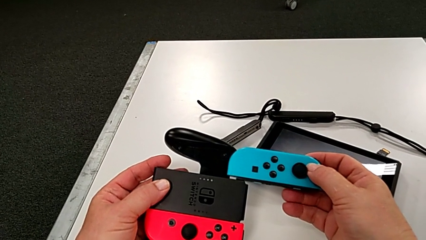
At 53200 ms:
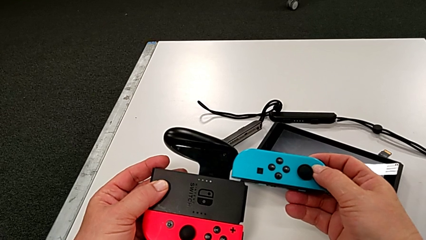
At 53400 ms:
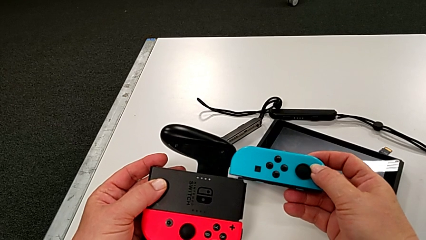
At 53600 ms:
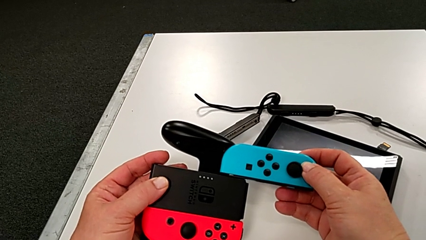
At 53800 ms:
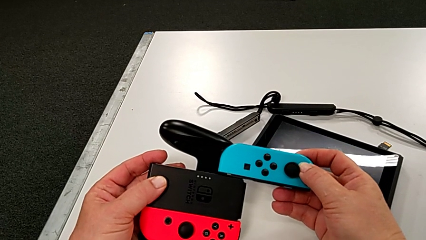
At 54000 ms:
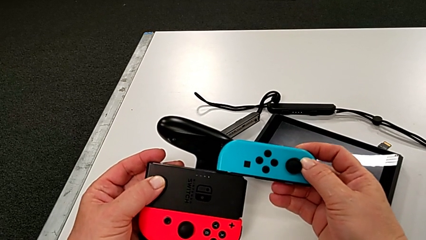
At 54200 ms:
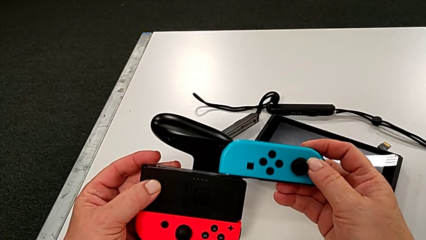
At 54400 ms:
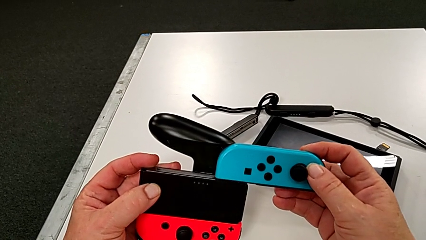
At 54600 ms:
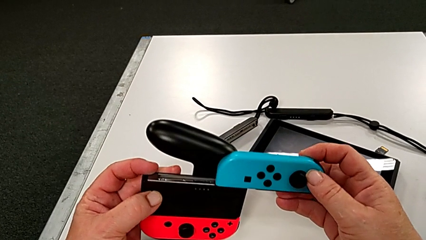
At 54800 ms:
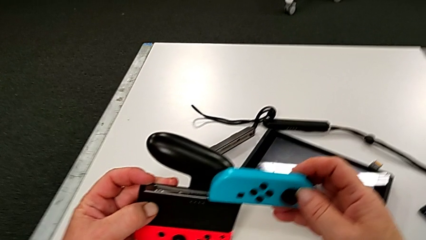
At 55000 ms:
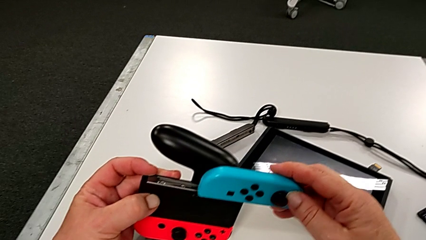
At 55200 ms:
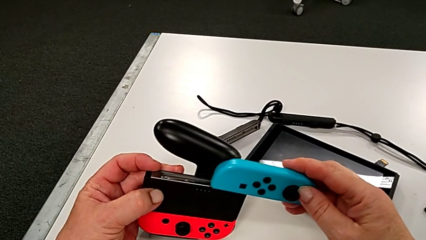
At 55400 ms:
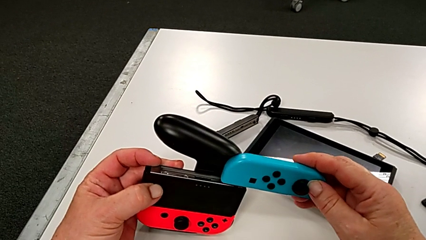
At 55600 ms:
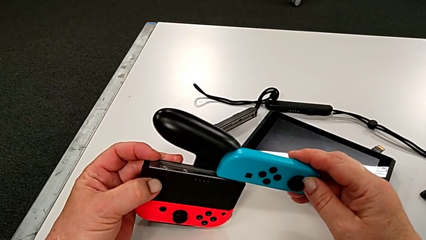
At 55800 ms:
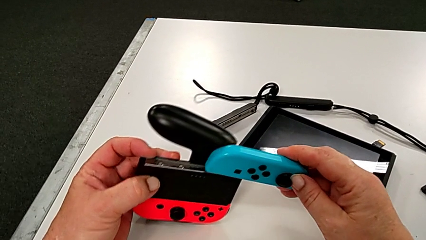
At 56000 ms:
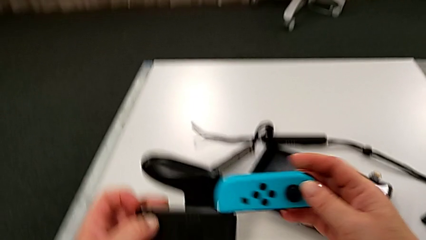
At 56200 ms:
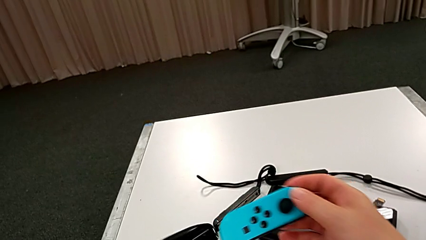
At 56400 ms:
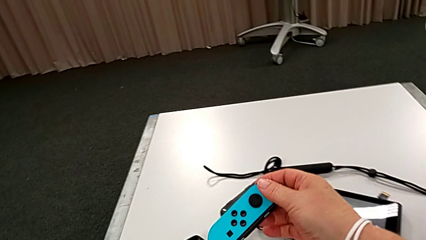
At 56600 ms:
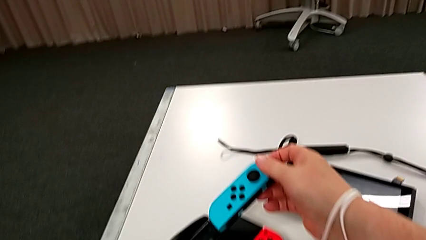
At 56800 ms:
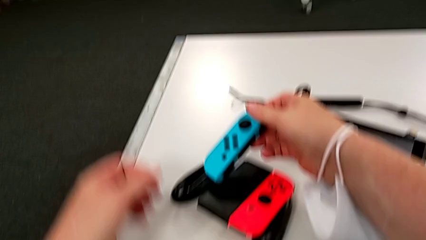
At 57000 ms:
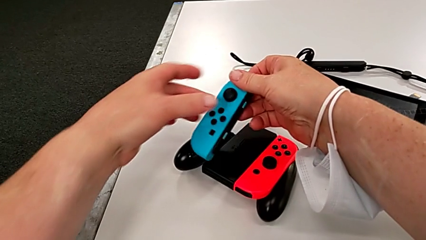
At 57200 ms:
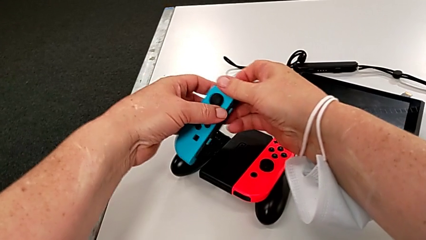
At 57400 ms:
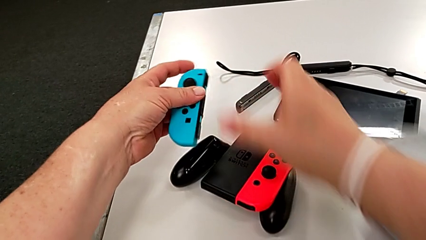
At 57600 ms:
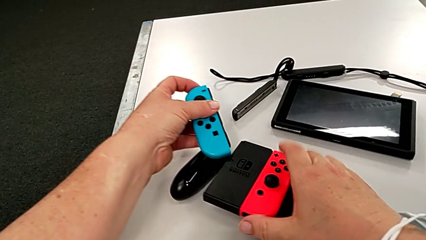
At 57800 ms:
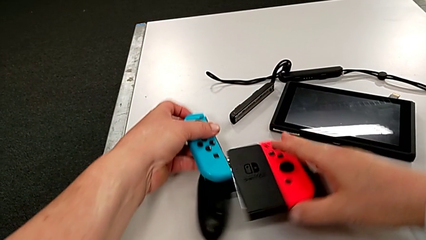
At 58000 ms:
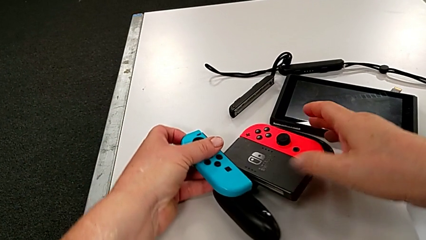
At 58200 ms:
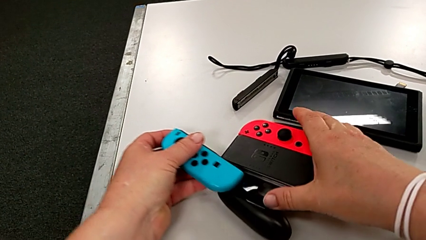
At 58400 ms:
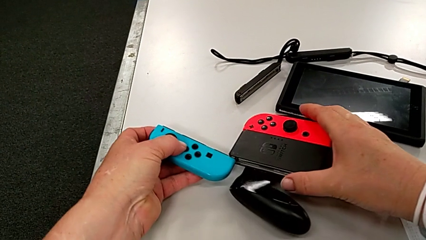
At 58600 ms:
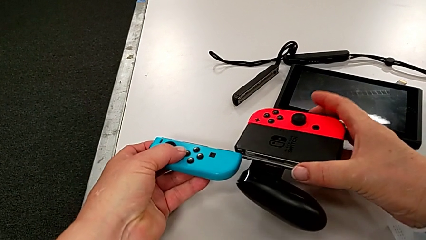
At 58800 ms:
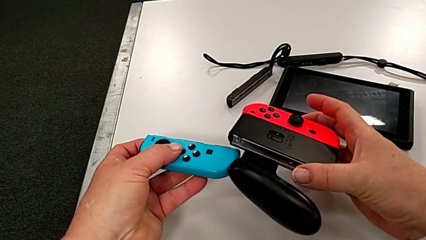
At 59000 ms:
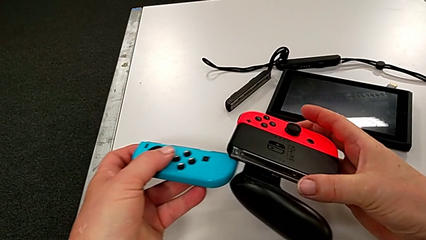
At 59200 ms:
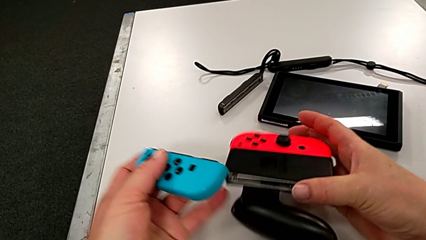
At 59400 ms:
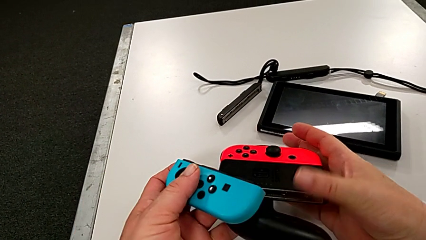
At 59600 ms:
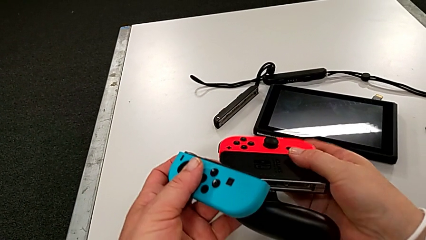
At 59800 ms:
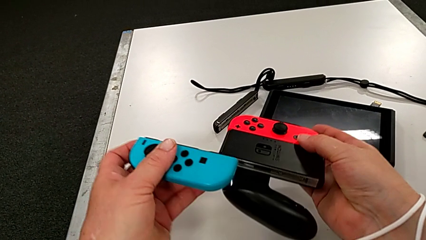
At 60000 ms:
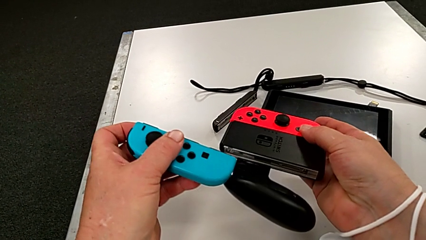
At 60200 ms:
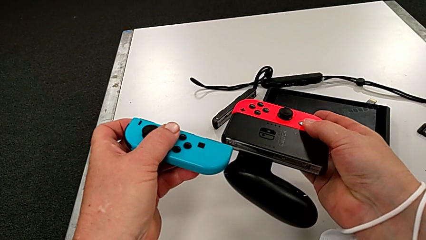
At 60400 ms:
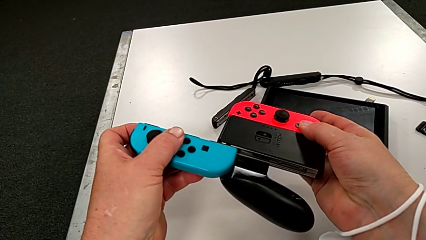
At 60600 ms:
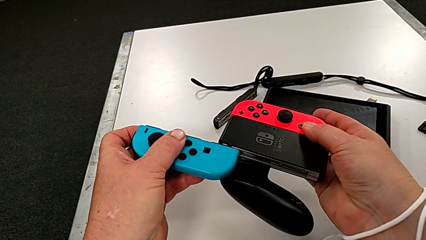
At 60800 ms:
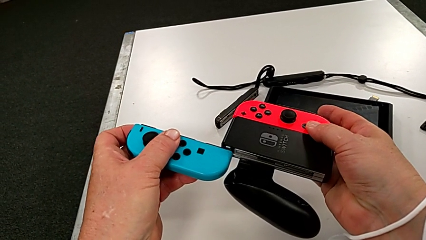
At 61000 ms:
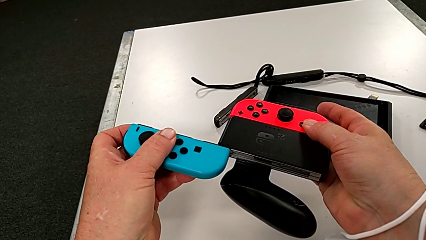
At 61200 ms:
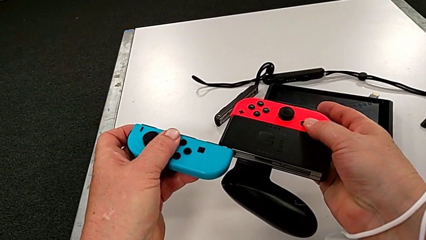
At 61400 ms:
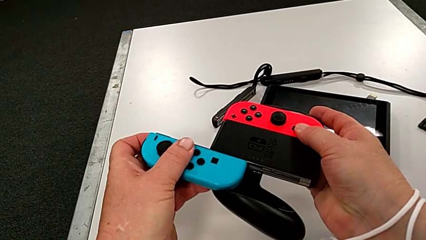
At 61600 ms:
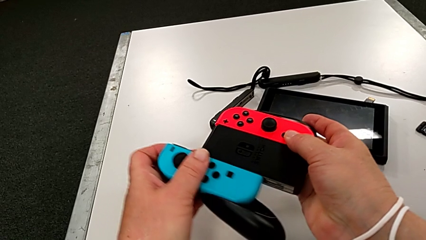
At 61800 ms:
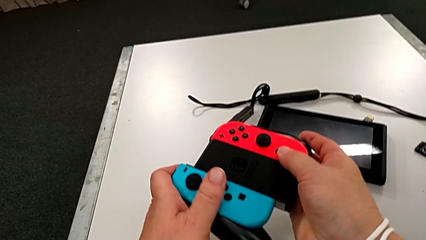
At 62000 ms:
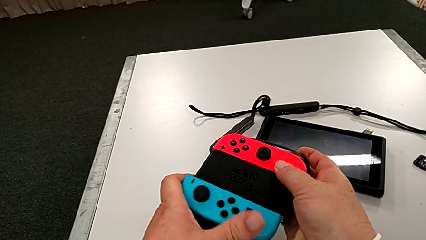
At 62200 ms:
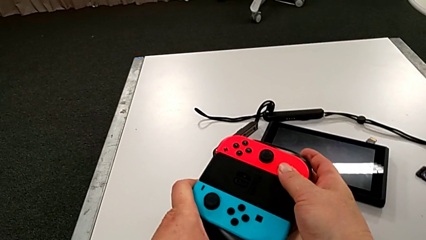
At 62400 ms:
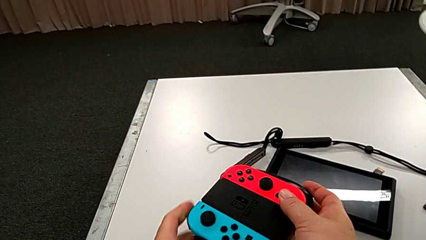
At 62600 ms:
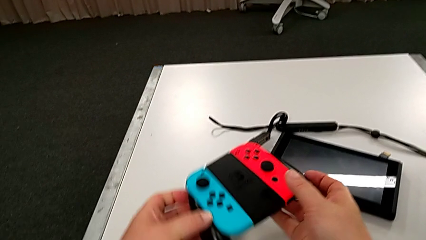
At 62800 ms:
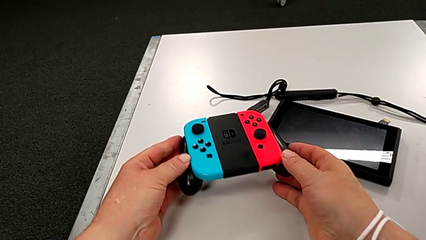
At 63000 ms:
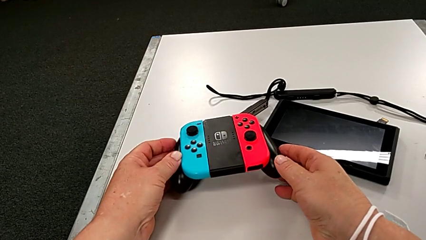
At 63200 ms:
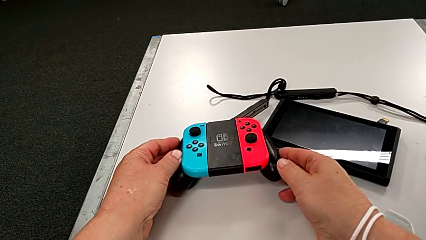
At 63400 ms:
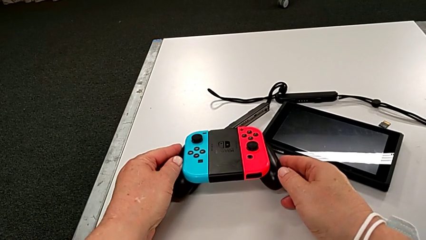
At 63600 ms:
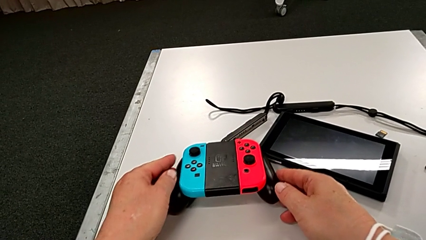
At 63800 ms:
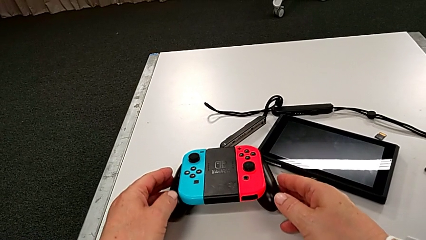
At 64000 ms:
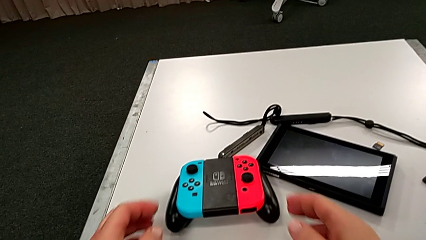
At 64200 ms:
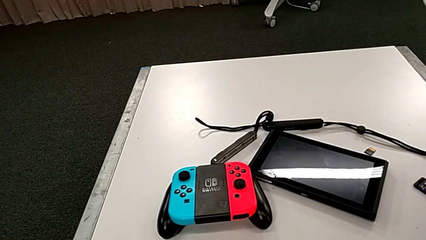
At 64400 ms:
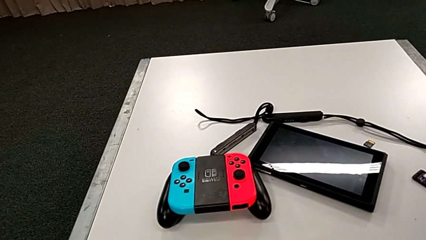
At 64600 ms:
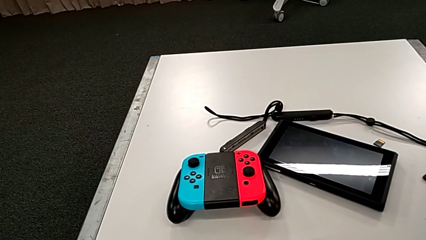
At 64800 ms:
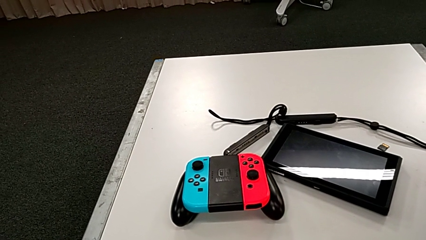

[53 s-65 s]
The camera wearer is assembling the red controller to the comfort grip. They keep inserting the blue Joy-Con controller and place the comfort grip.

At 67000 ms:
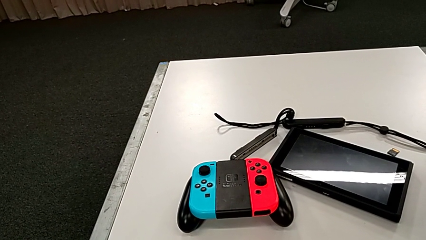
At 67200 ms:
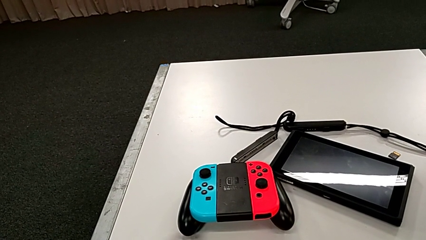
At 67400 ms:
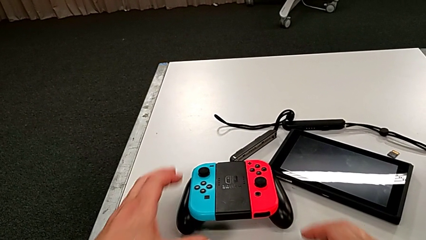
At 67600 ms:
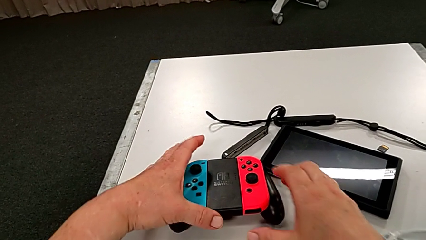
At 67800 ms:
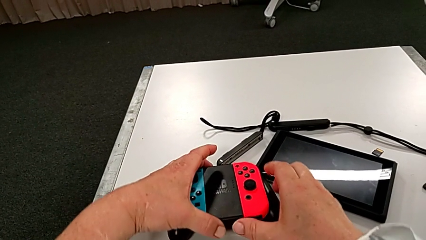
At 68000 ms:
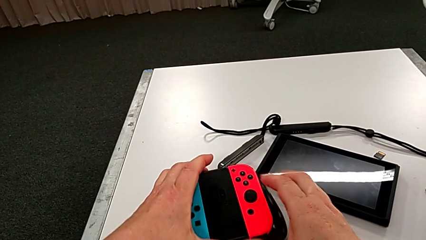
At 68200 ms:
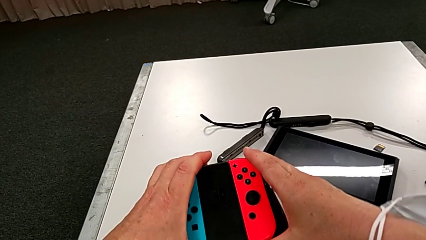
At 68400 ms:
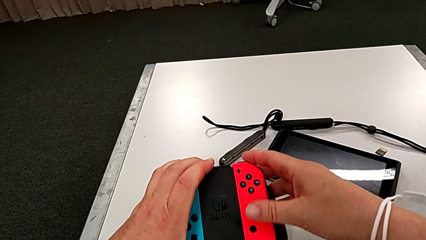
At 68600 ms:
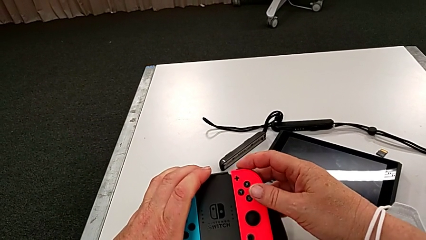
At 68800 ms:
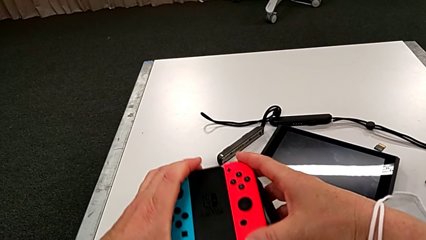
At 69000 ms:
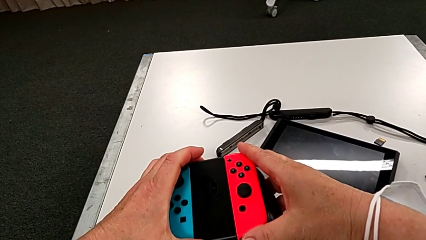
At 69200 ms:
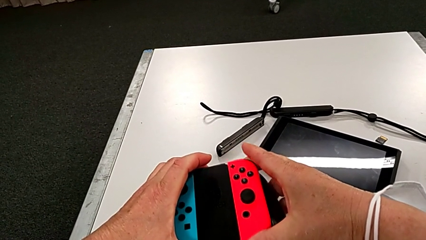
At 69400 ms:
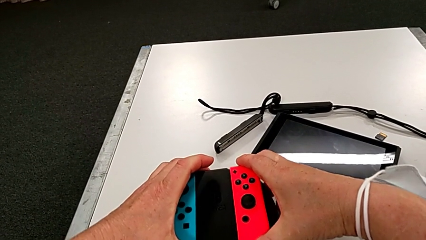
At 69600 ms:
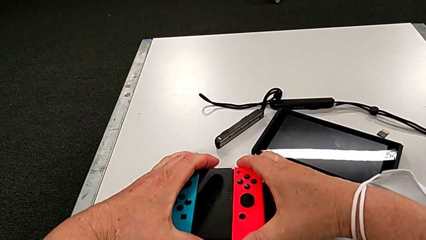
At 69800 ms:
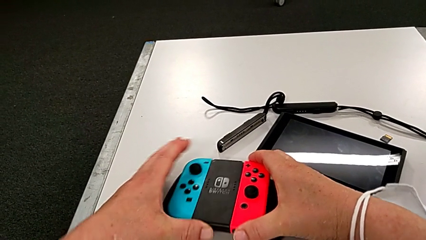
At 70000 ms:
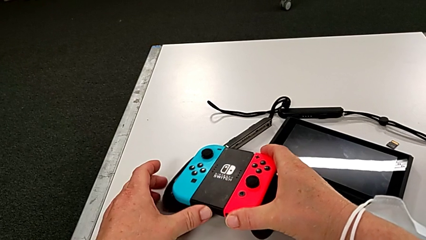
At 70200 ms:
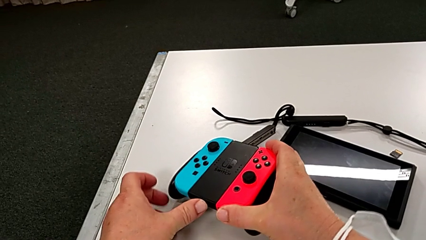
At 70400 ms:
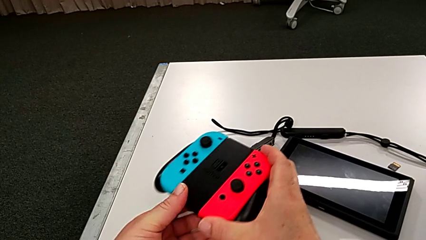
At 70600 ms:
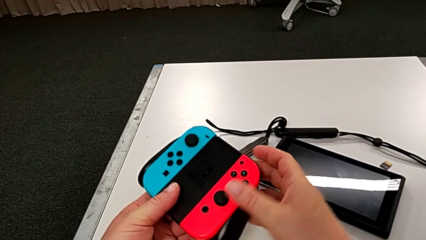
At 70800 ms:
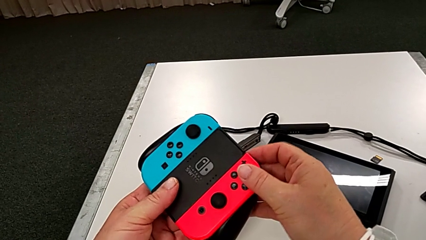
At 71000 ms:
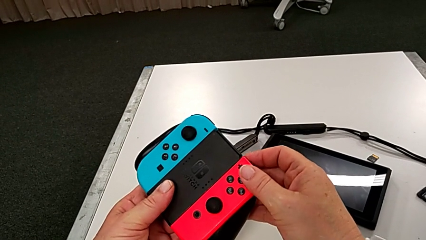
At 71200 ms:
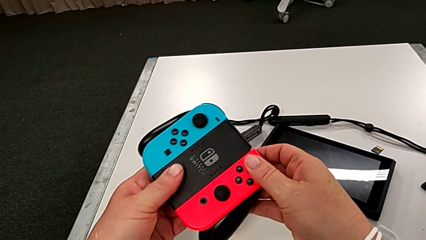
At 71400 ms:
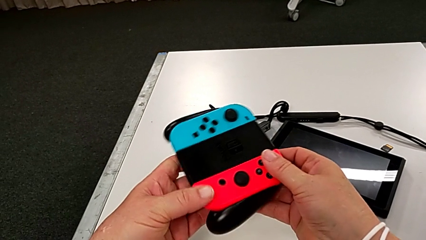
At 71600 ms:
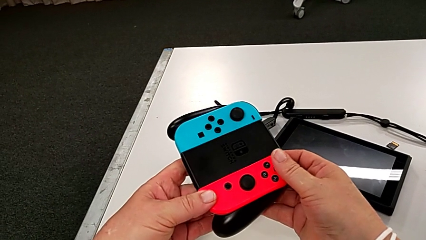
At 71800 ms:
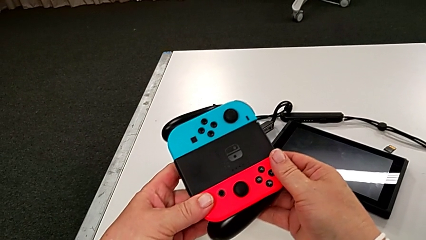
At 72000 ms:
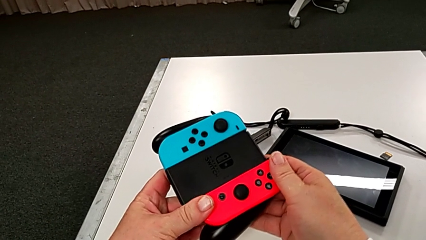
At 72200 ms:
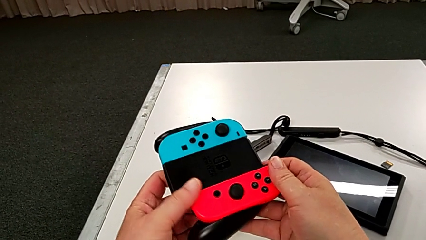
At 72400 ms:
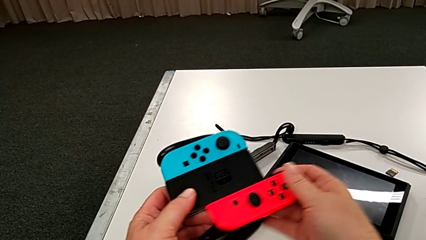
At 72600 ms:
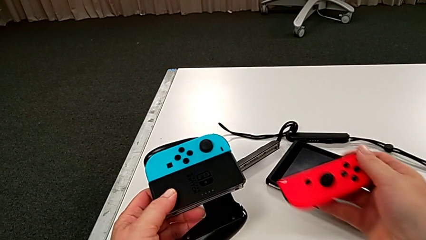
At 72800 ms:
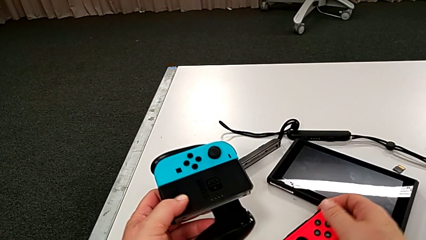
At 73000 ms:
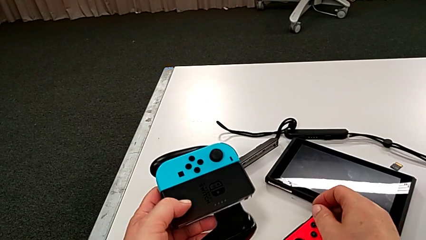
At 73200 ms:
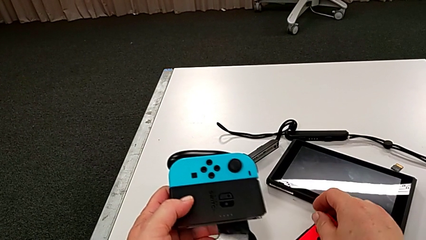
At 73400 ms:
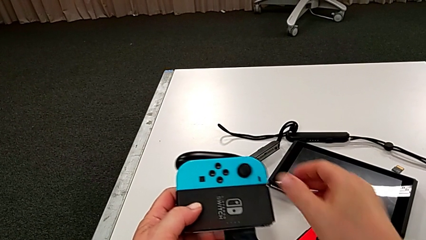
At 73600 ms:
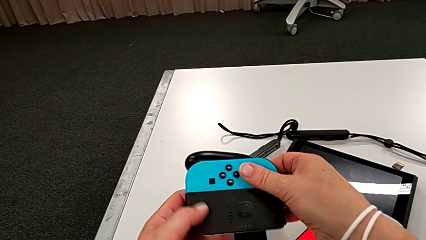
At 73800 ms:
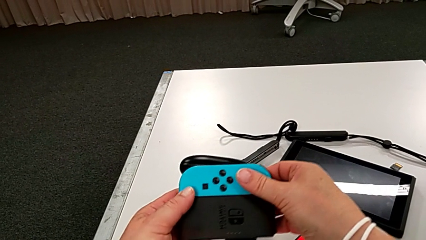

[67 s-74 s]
The camera wearer is disassembling the two controllers from the comfort grip. They grab the comfort grip, inspect the Joy-Con controller and withdraw the red Joy-Con controller.
